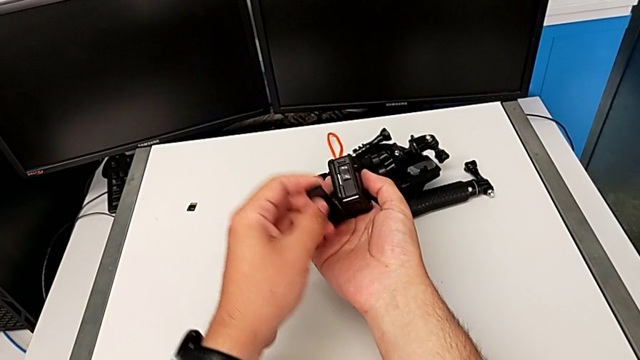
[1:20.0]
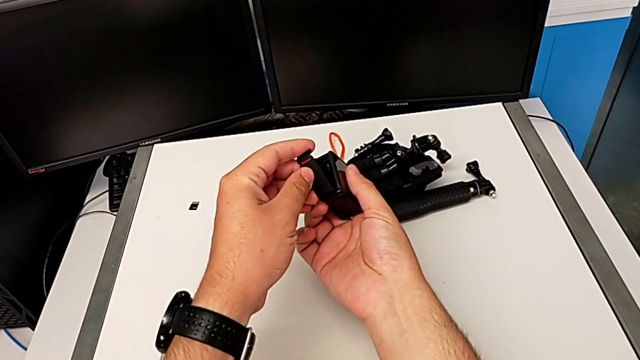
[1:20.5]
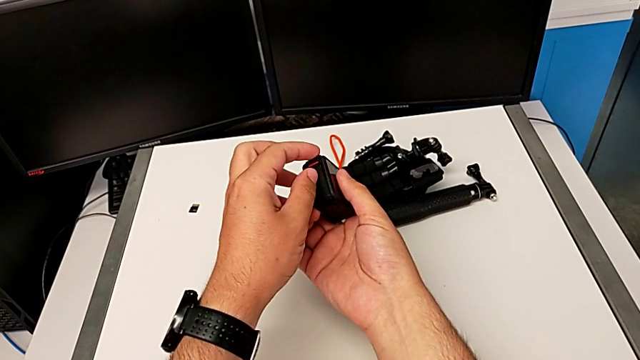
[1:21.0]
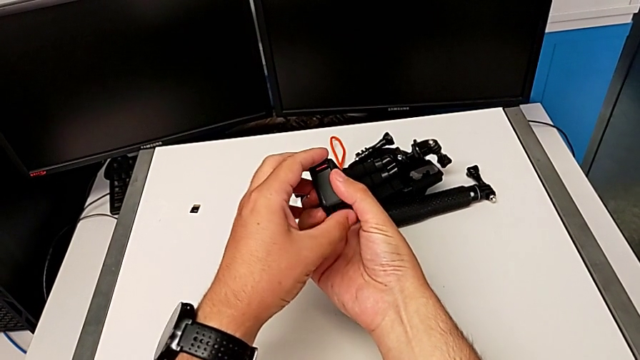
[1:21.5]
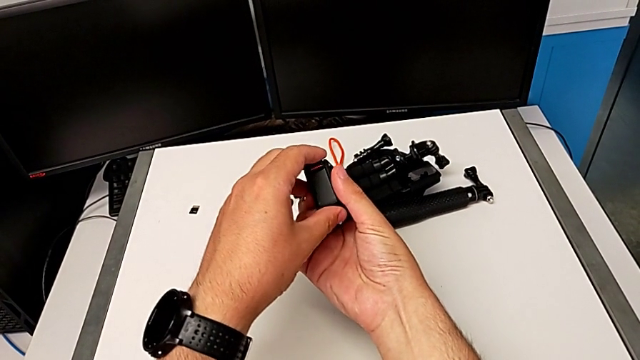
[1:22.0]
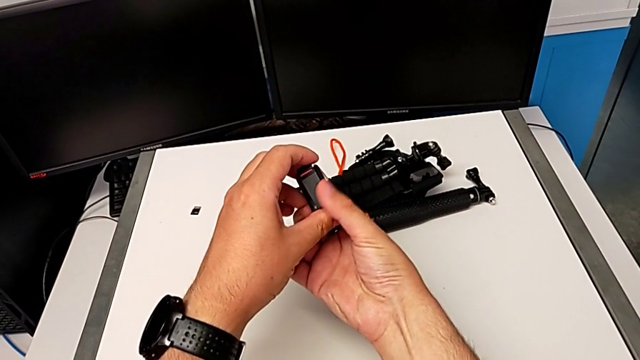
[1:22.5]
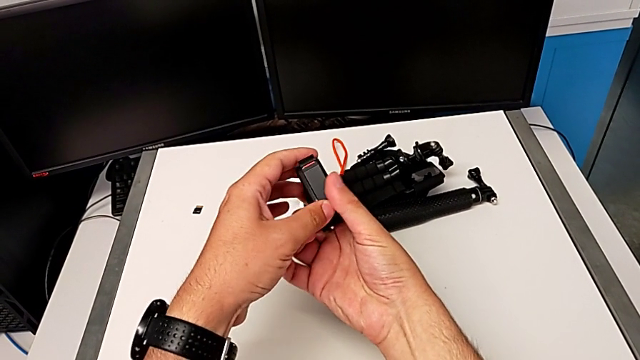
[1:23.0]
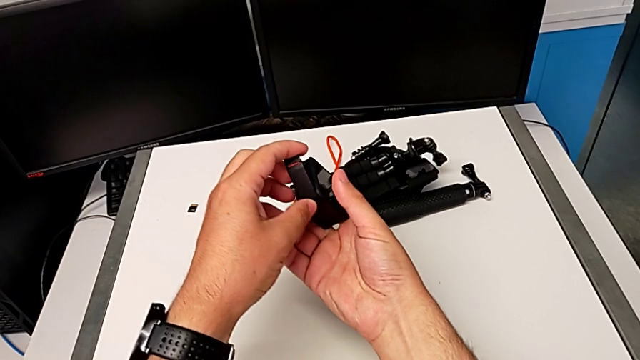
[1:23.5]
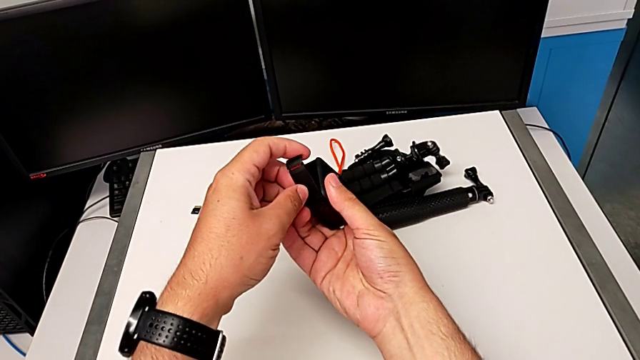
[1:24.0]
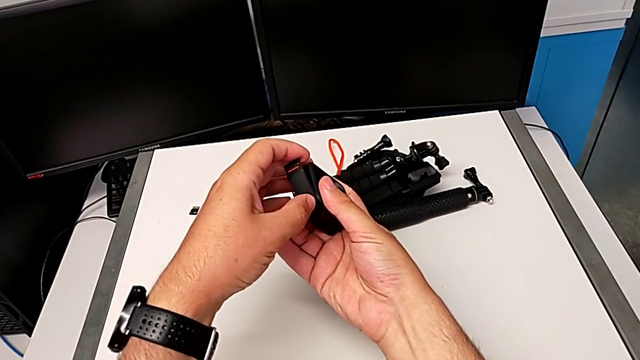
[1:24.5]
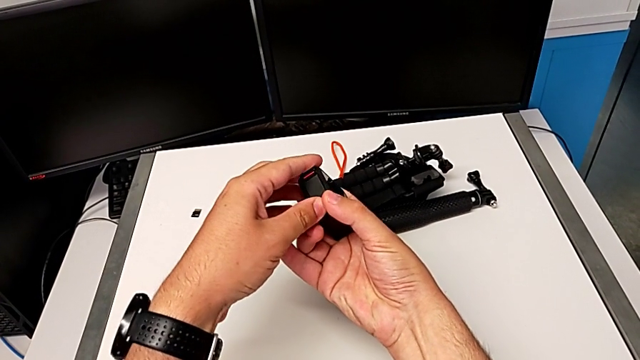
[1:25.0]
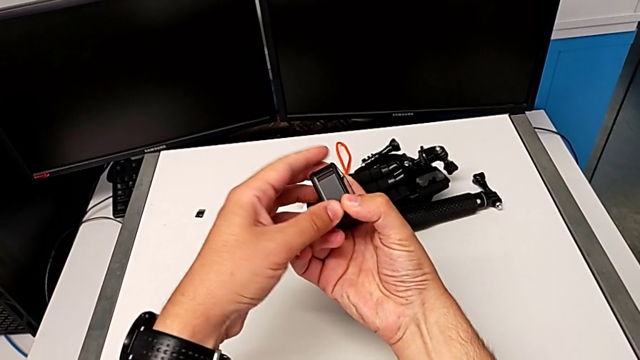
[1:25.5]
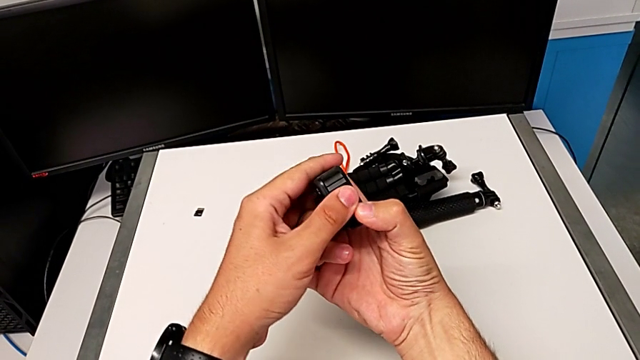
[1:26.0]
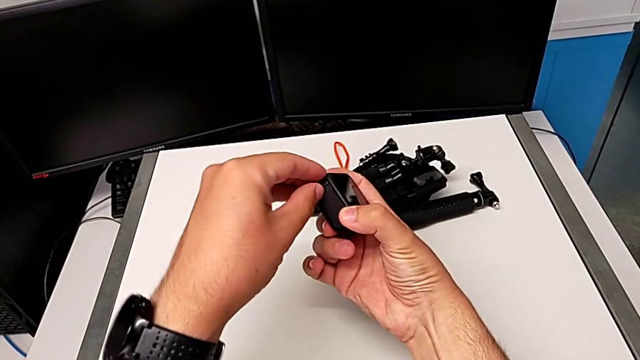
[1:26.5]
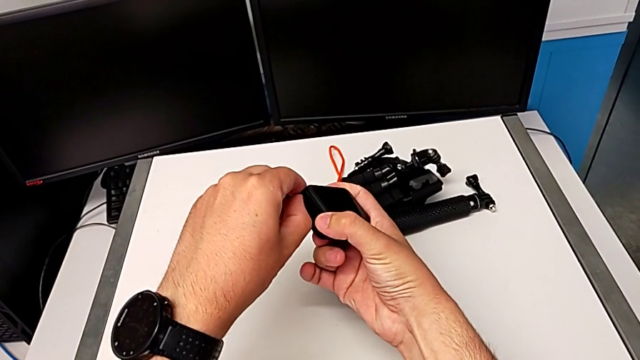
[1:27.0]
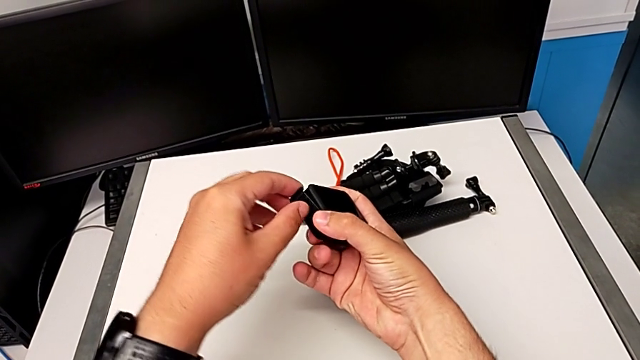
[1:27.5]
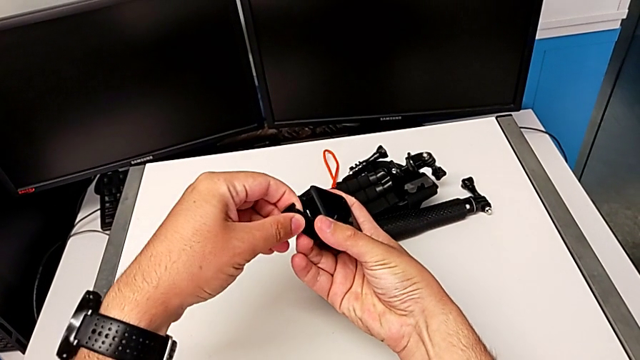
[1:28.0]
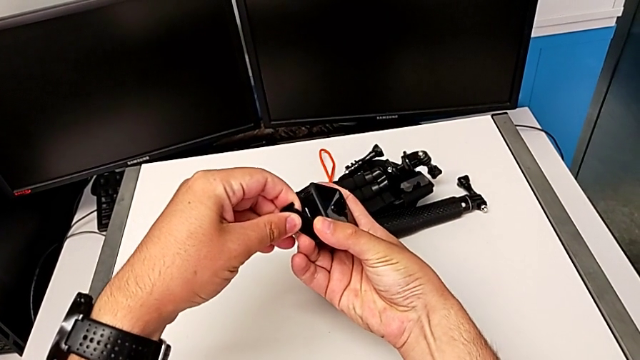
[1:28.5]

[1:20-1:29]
The camera wearer is changing the battery for the GoPro. They keep inspecting the battery door.

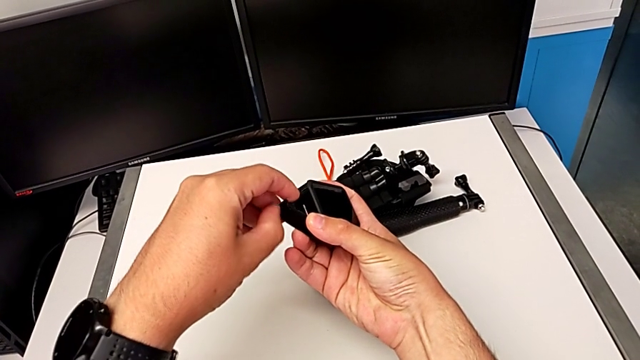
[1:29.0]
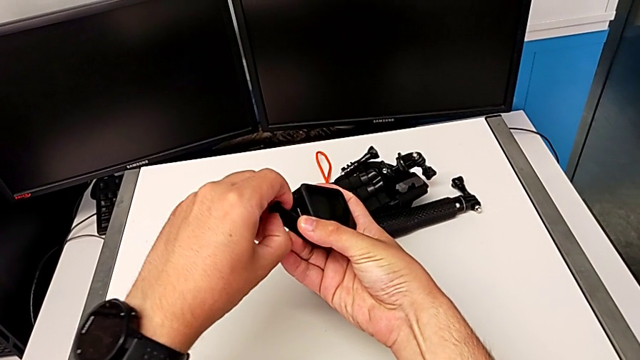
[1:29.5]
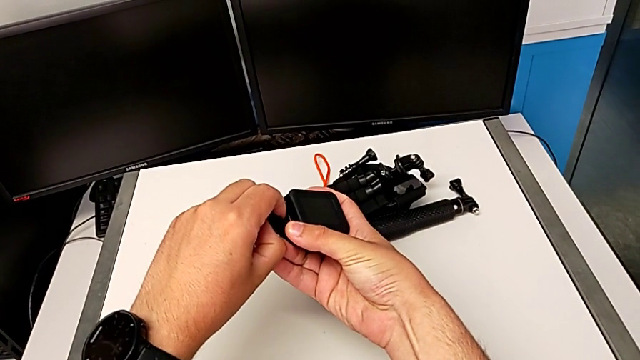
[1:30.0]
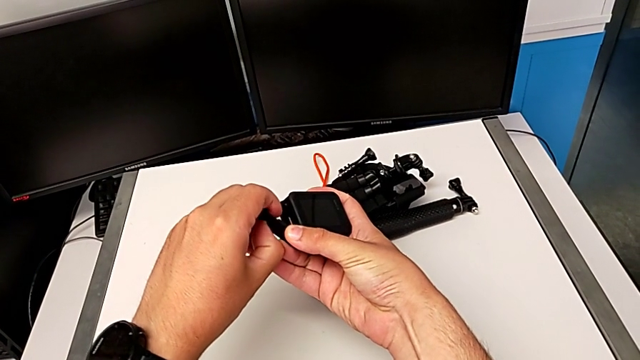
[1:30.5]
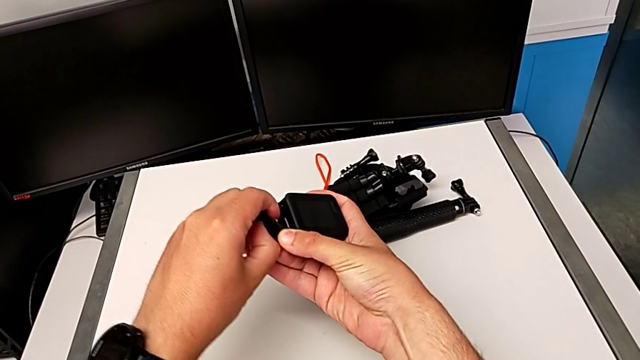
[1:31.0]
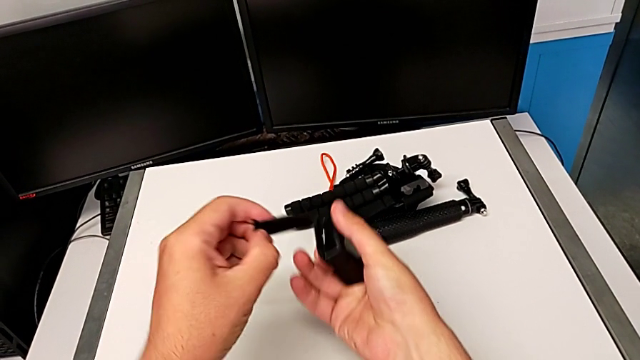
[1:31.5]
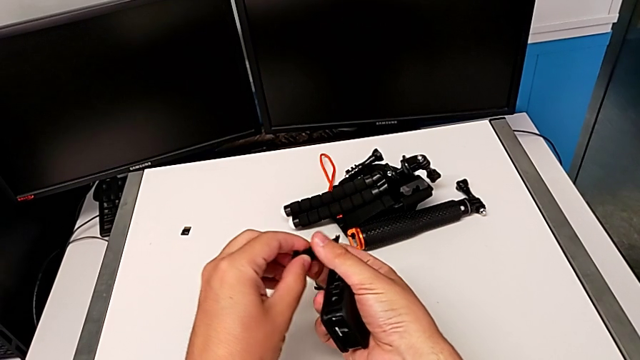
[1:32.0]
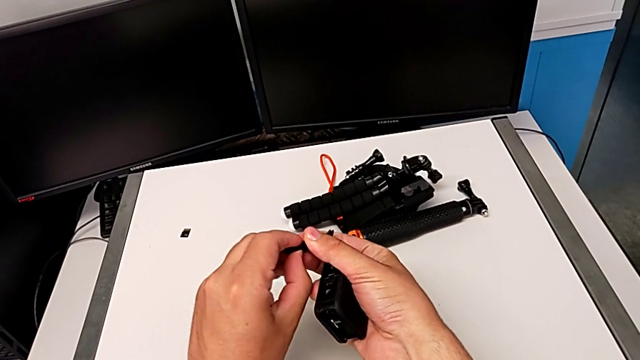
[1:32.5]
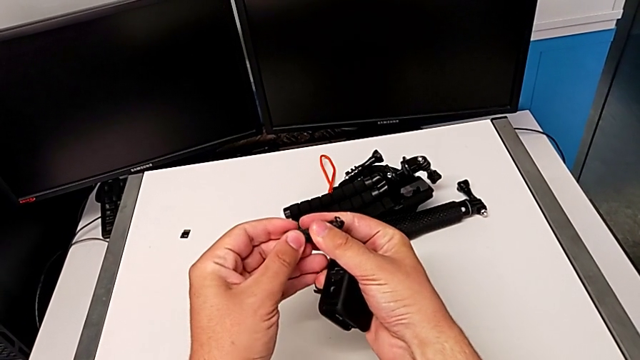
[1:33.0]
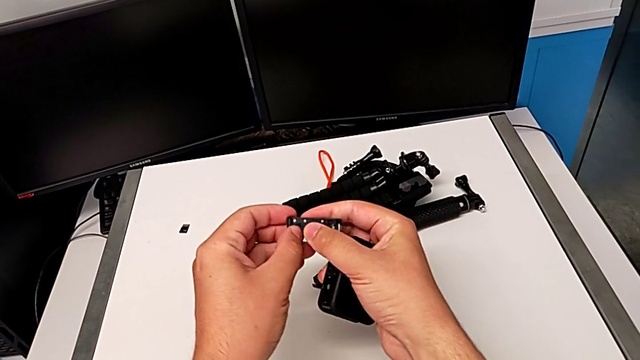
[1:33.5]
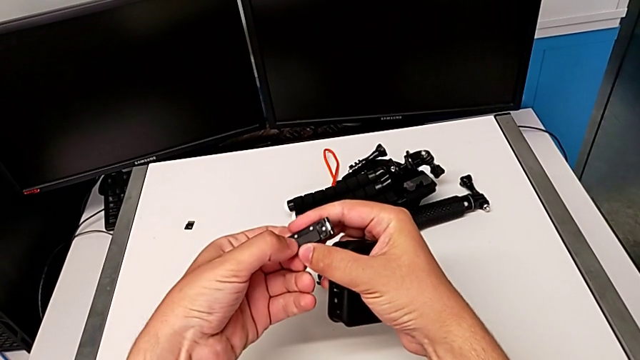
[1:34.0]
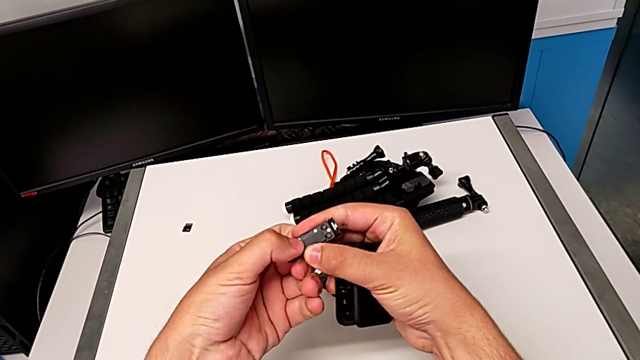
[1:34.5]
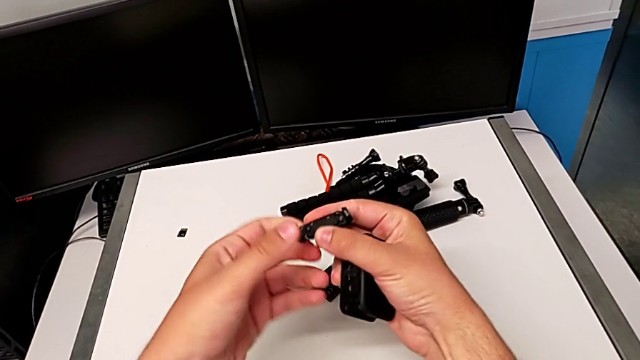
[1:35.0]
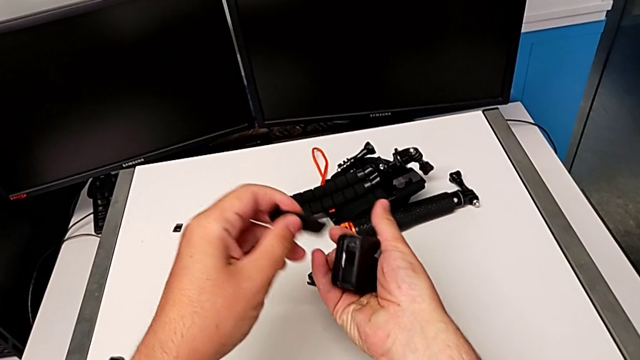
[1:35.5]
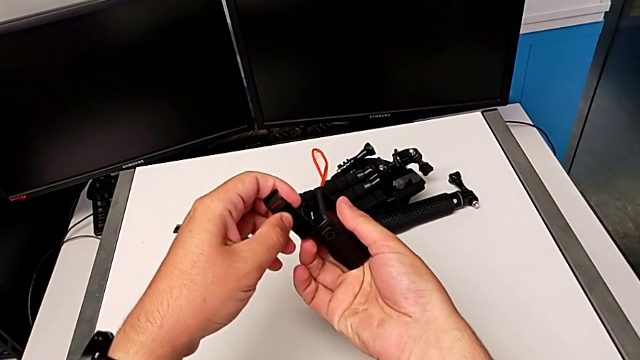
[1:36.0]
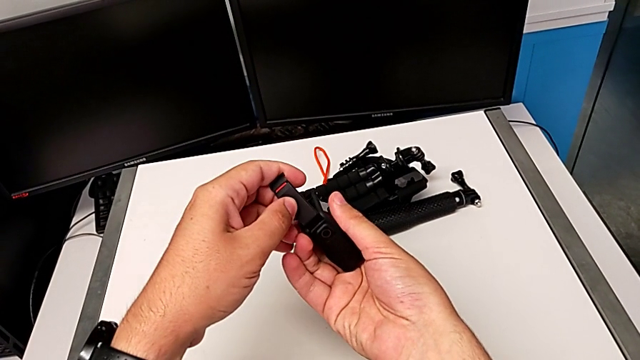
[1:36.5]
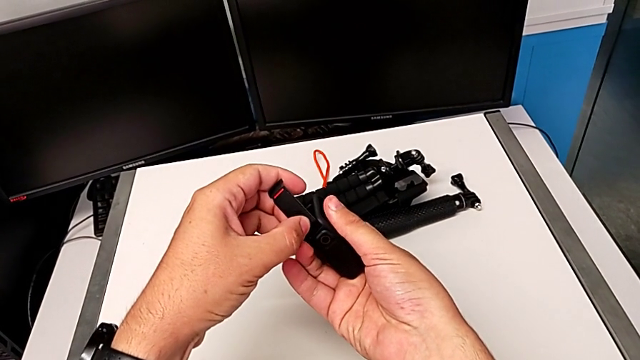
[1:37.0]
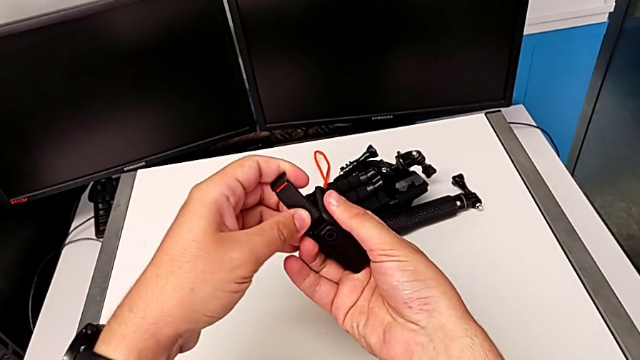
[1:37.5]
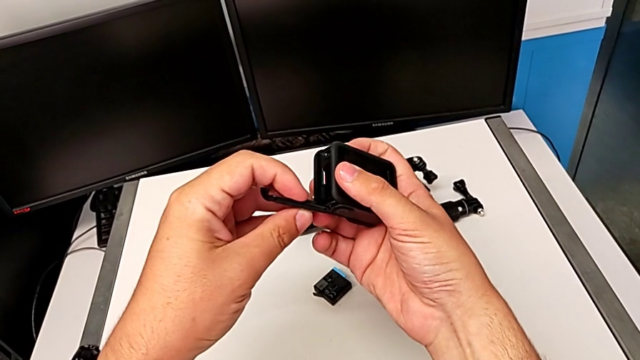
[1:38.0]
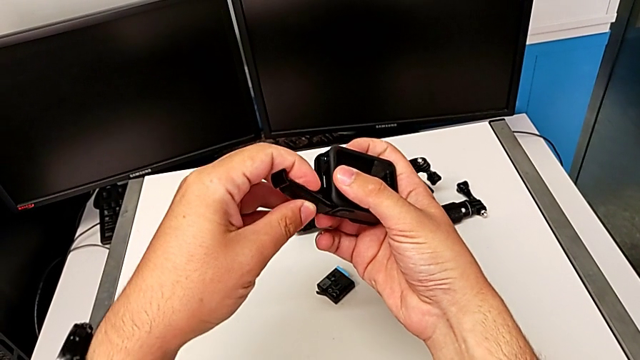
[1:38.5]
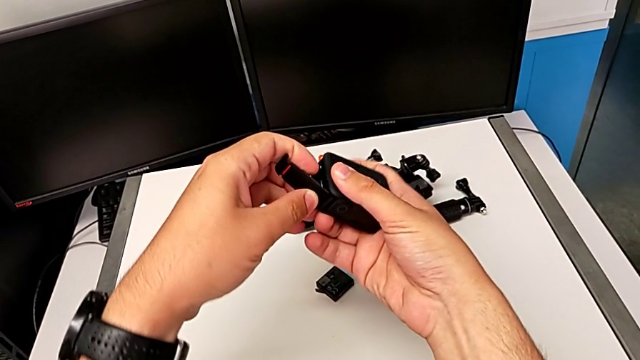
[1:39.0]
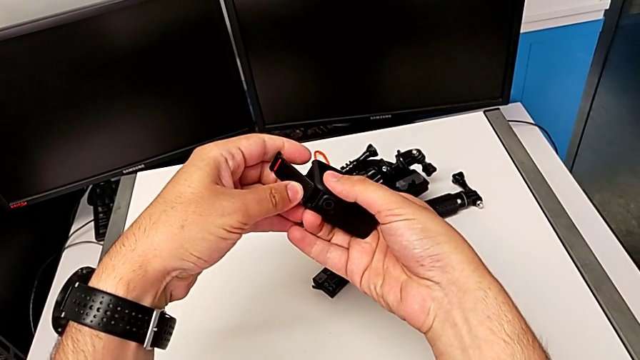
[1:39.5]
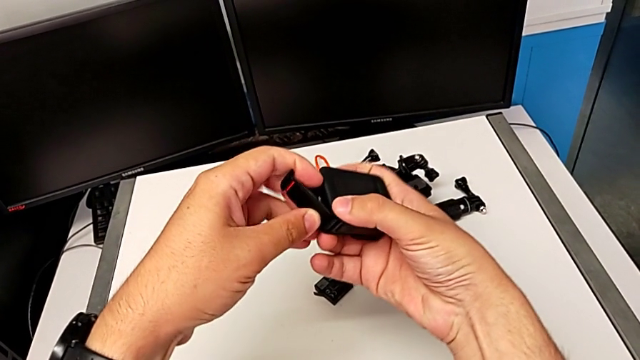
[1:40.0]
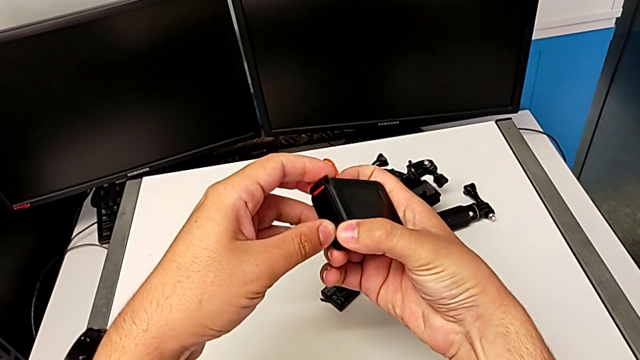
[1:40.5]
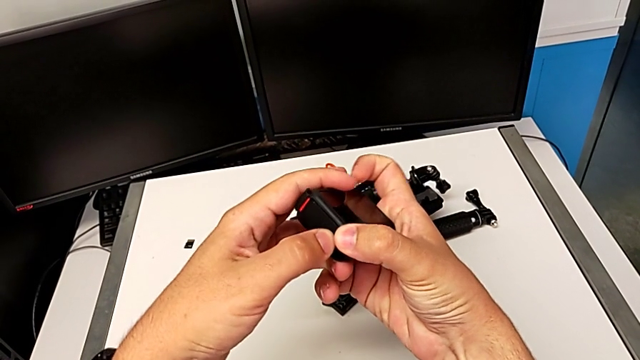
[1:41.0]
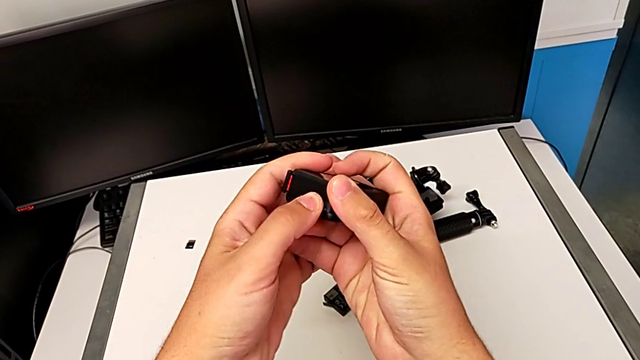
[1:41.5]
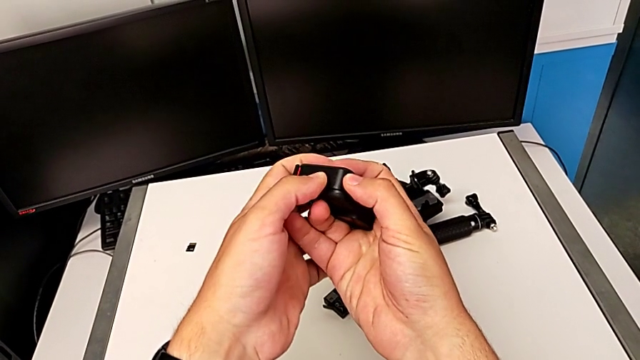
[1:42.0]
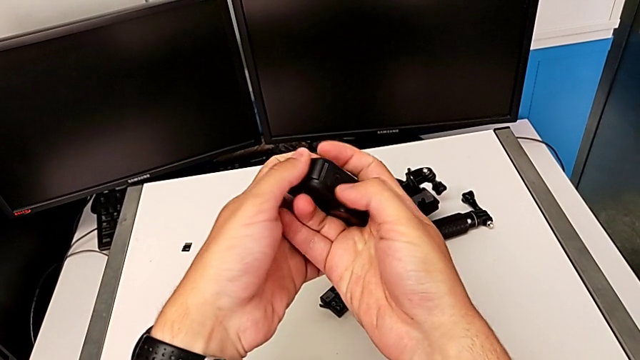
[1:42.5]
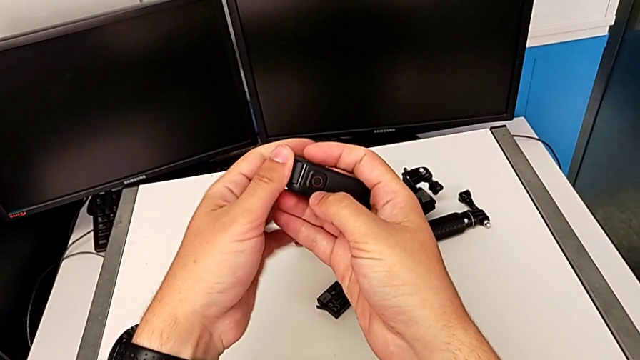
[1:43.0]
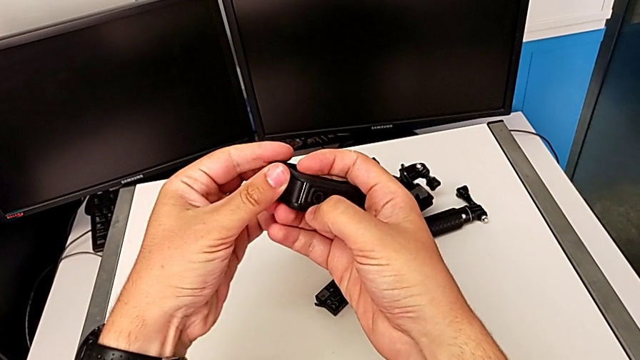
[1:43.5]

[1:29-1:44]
The camera wearer is changing the battery for the GoPro. They keep inspecting the battery door.
